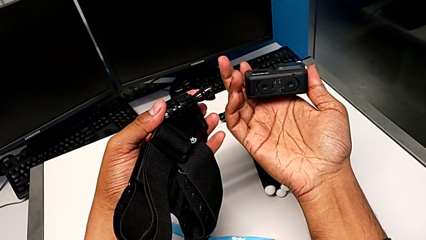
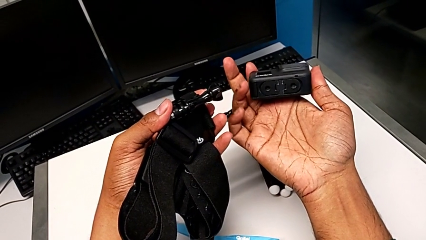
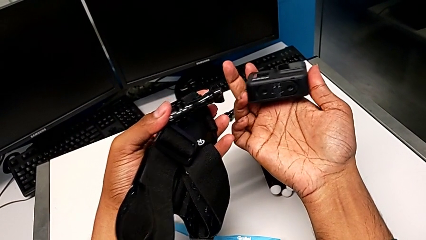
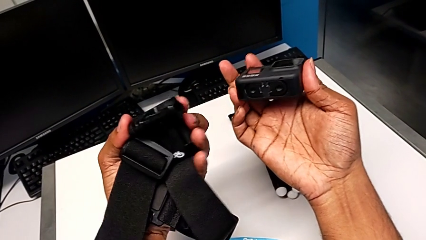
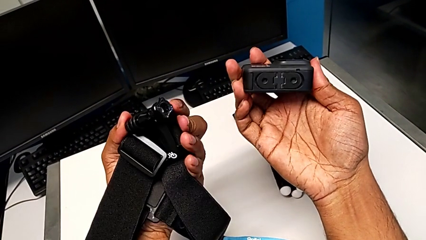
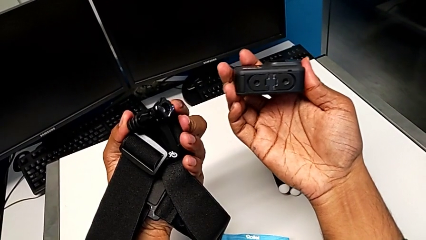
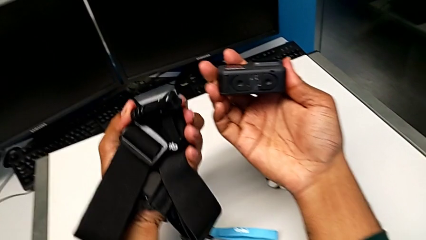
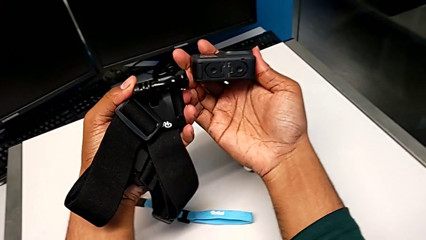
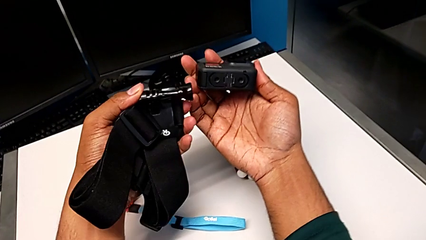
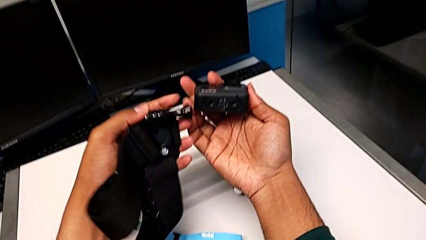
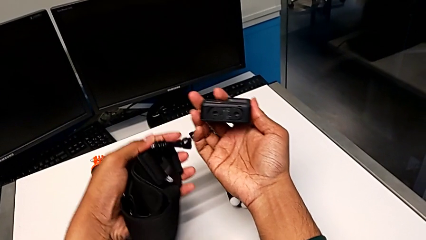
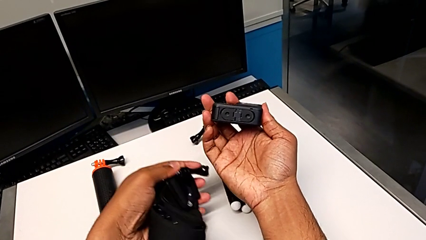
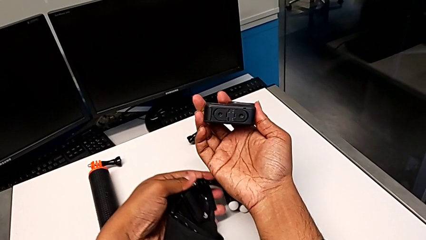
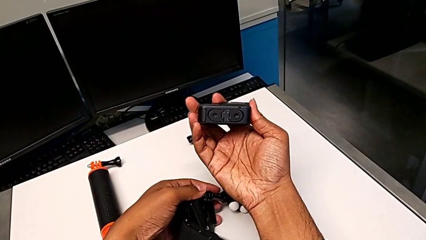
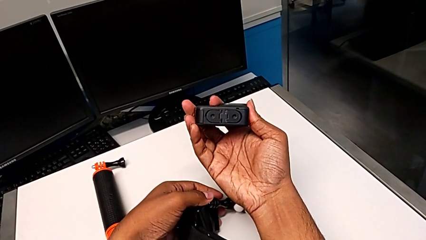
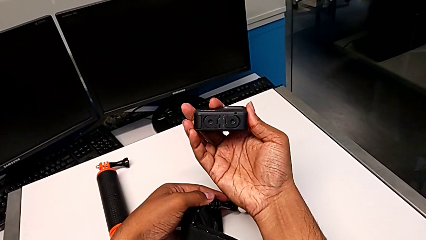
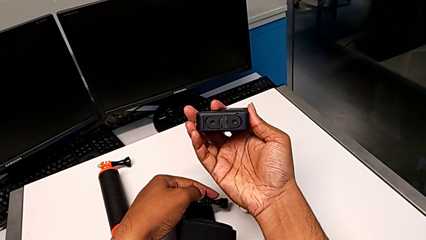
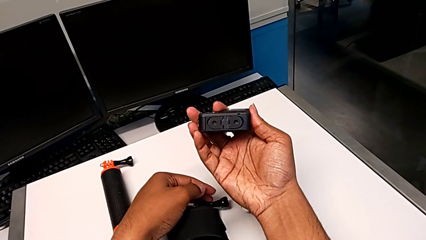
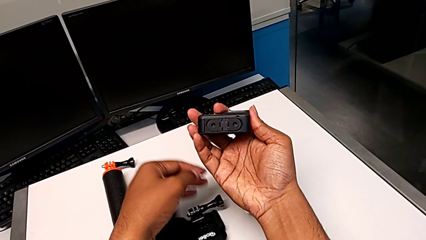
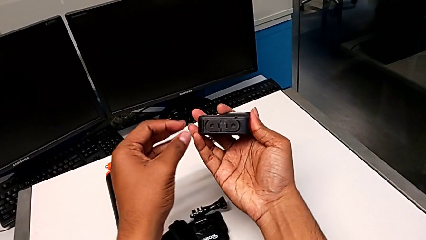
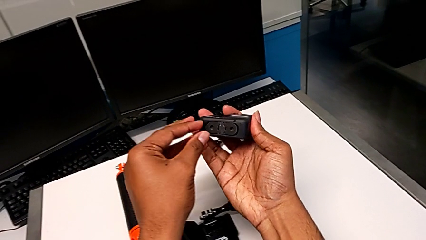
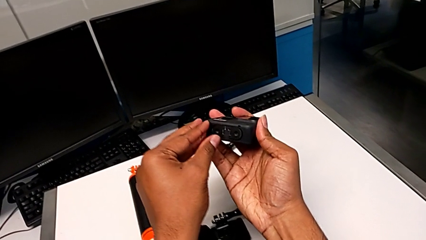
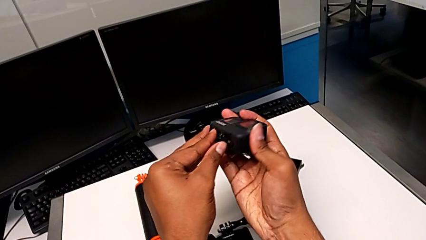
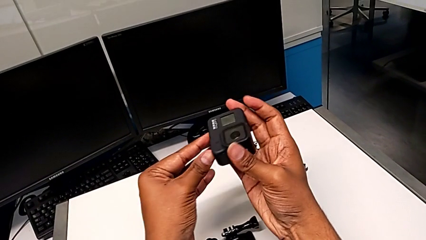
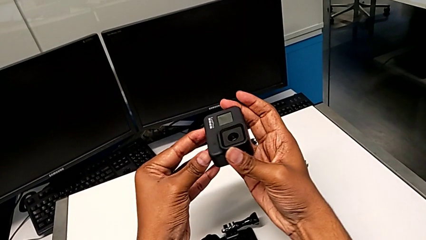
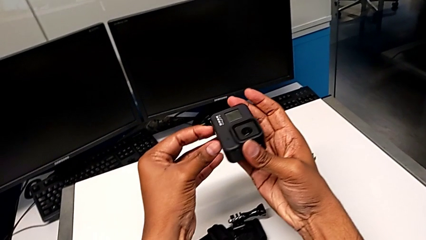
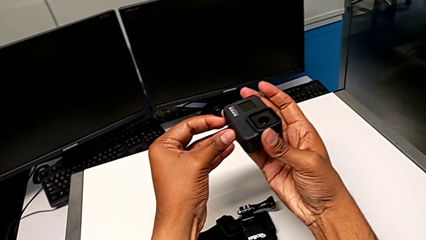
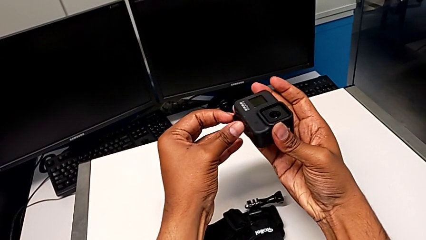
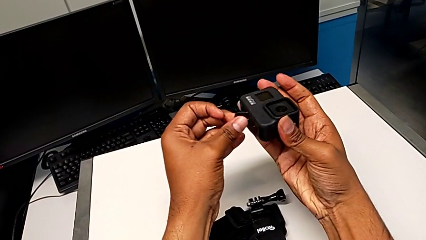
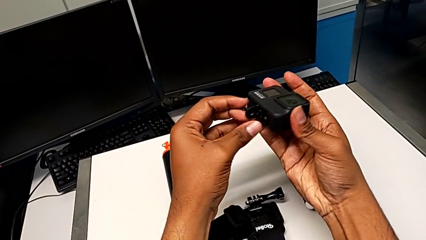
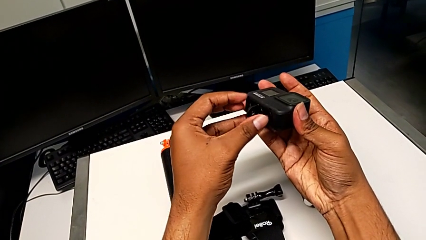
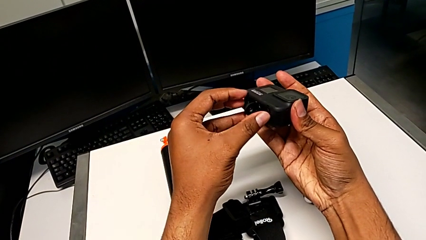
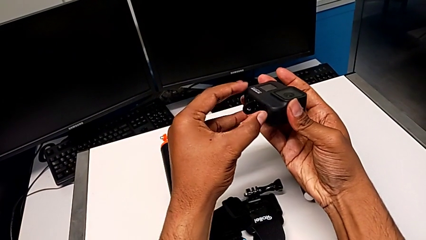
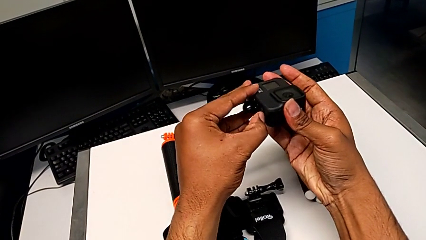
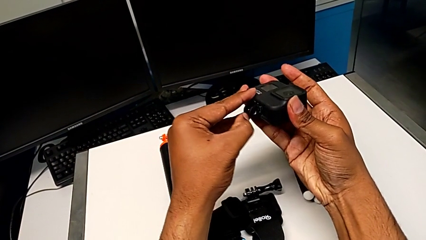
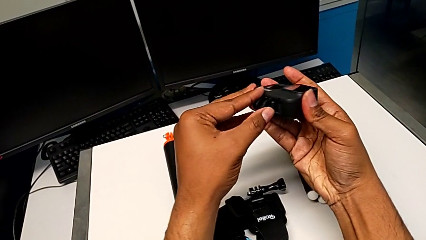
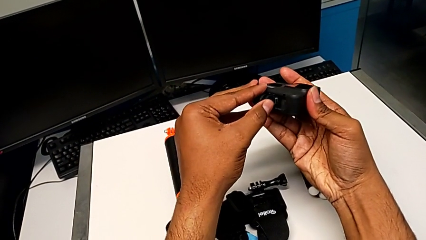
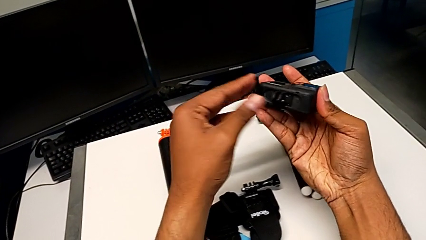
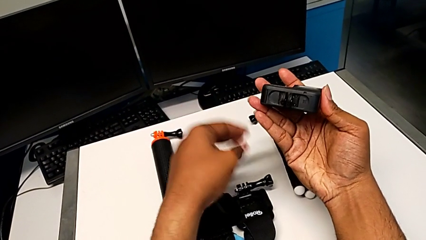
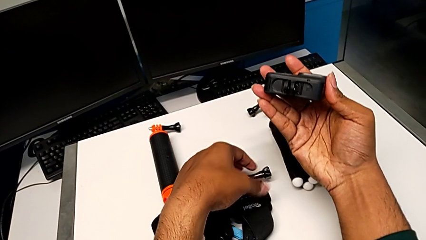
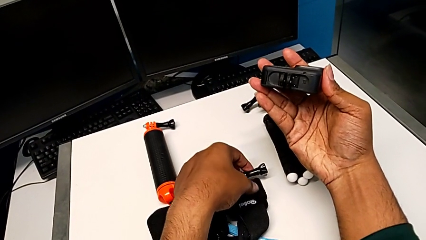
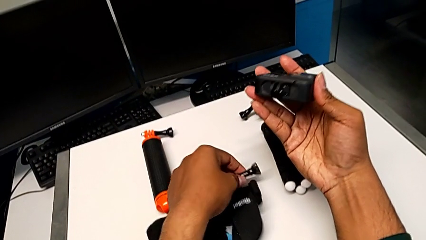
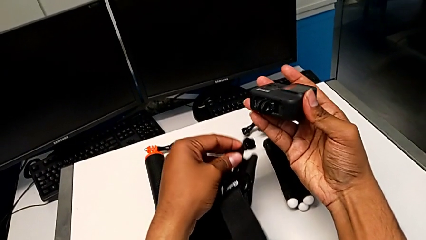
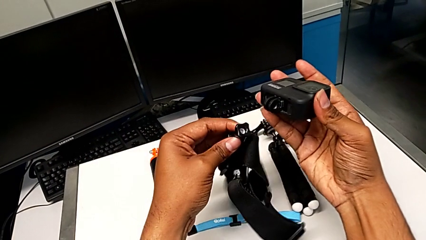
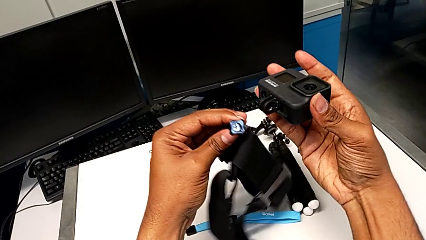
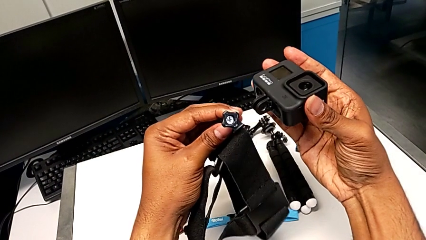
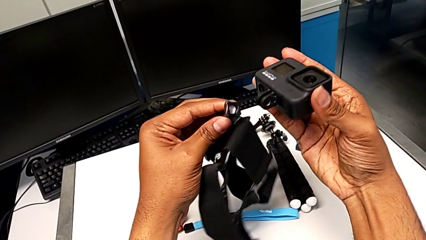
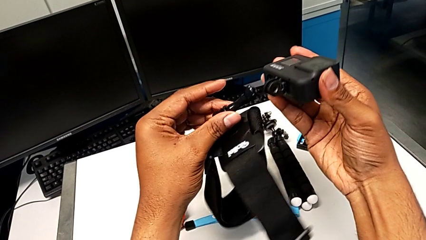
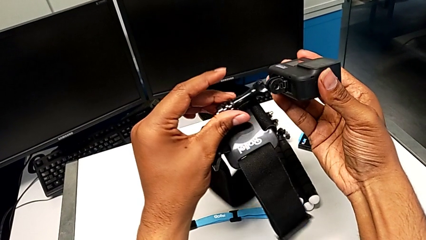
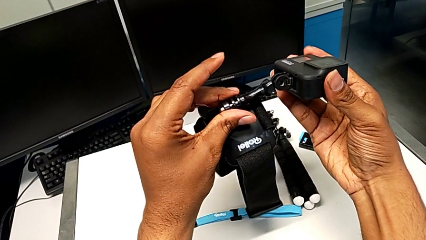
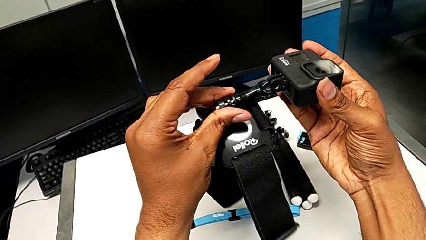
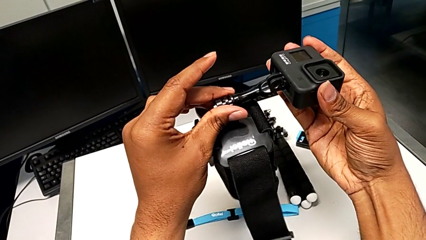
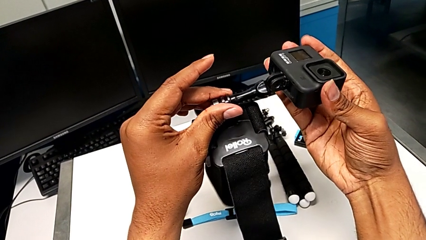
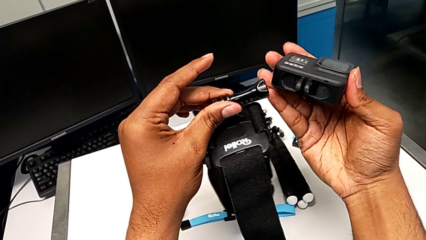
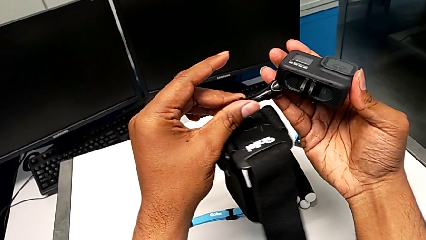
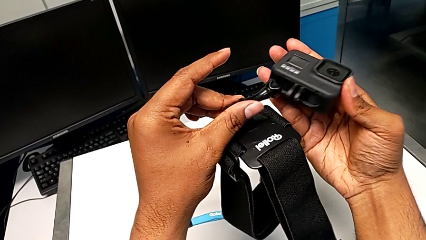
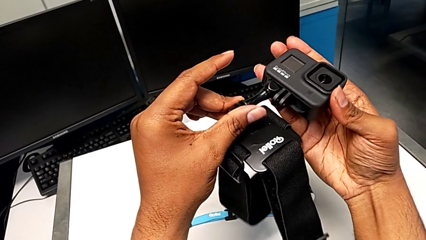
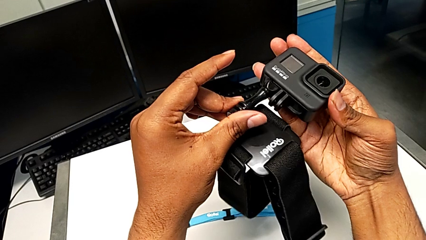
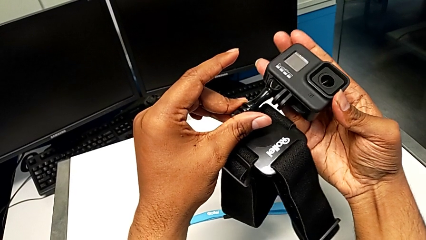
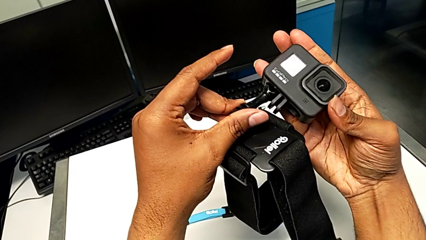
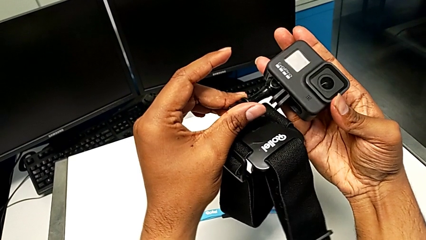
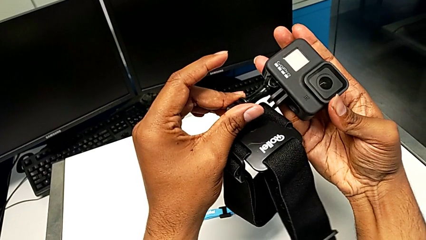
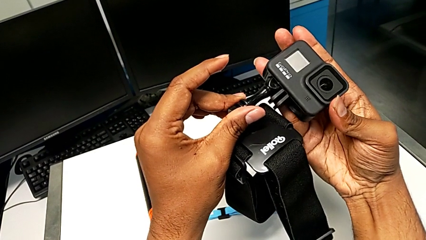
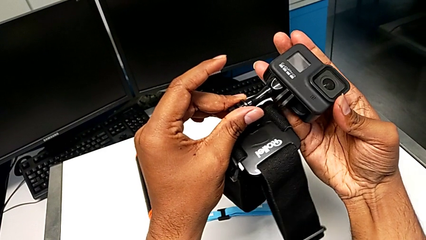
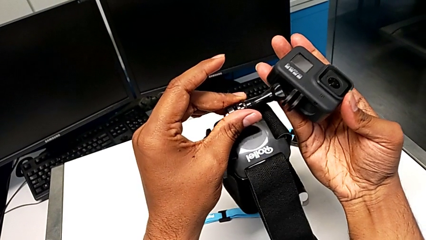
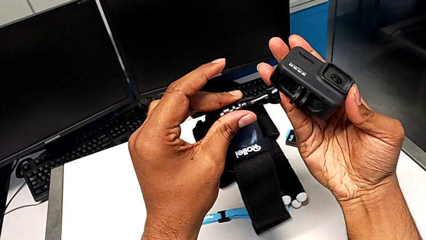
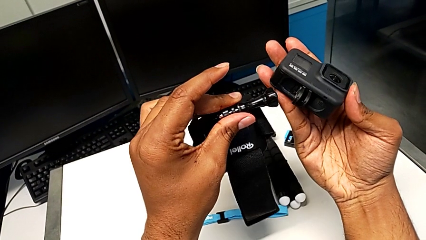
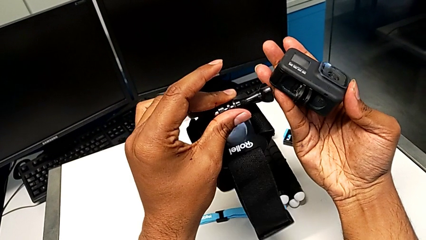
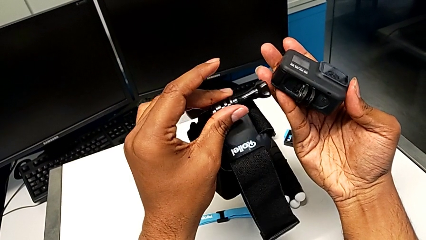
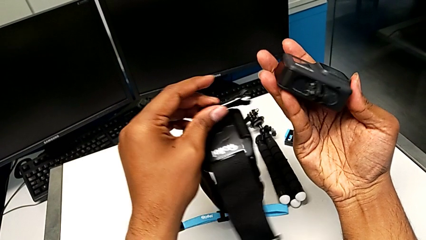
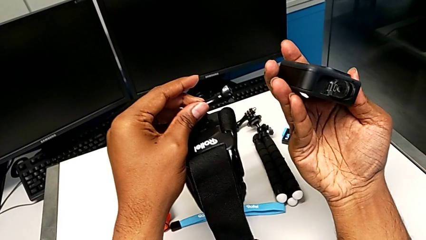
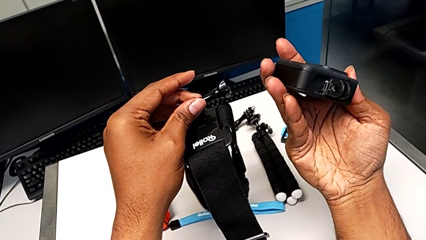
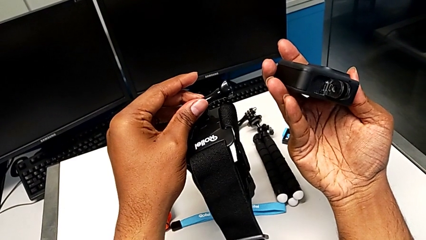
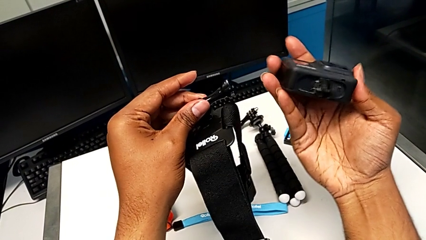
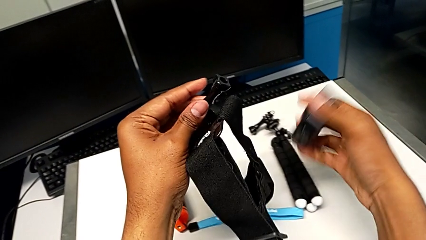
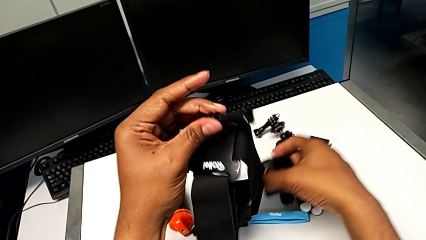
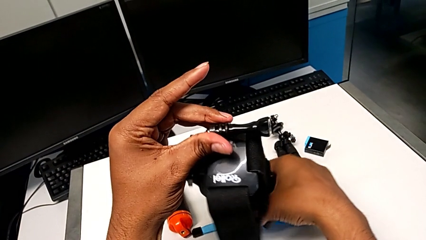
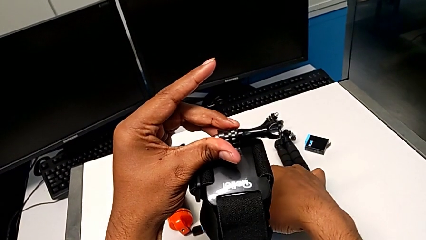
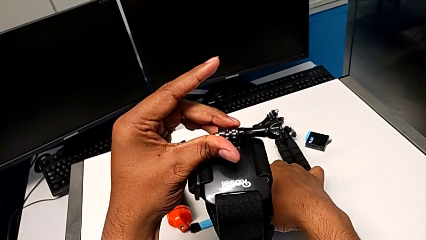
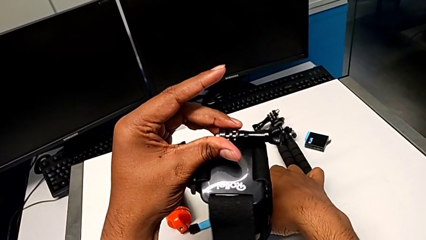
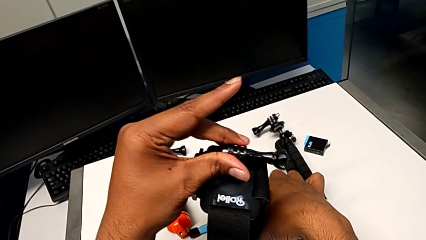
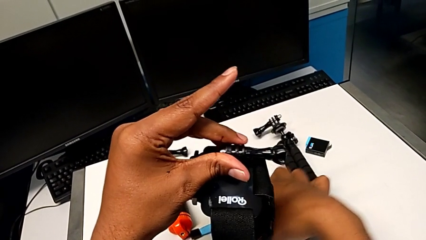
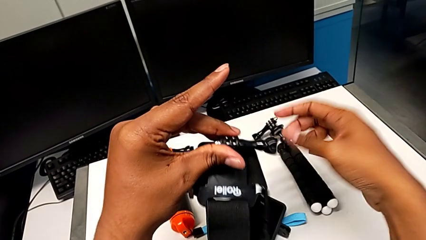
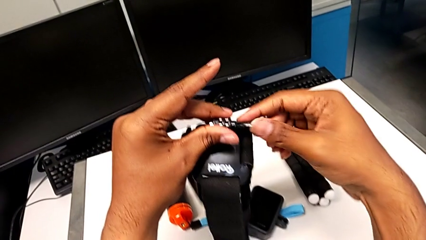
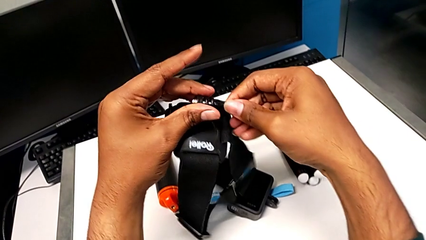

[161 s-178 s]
The camera wearer is attaching the strap to the GoPro. They hold the GoPro, drop the strap, pull the GoPro, open it, grab the strap, inspect it, place it, hold the GoPro and place it.
